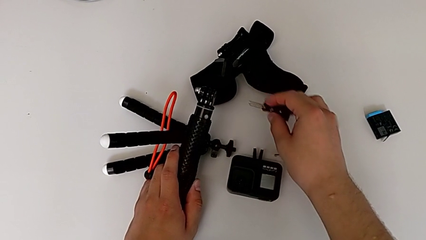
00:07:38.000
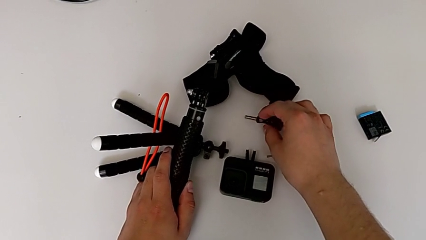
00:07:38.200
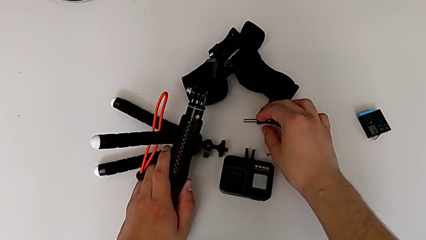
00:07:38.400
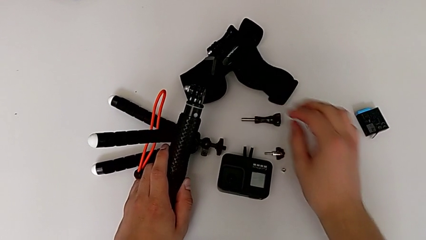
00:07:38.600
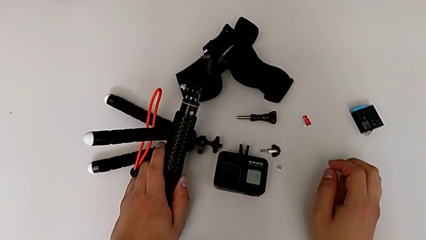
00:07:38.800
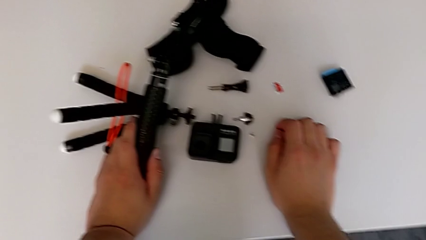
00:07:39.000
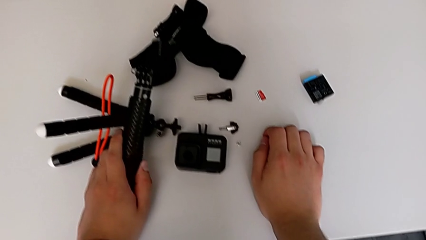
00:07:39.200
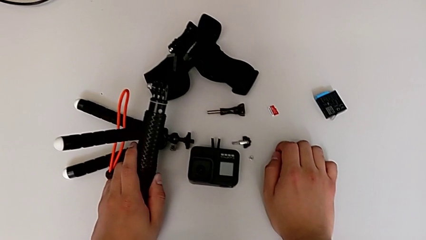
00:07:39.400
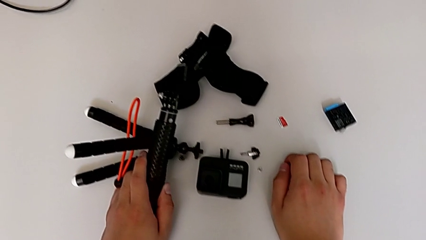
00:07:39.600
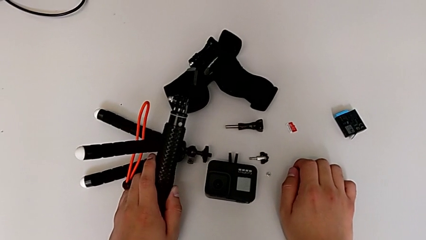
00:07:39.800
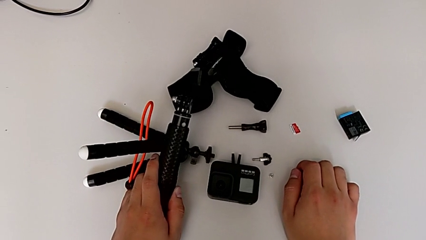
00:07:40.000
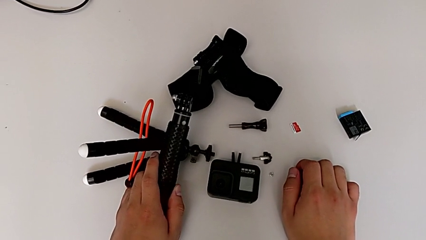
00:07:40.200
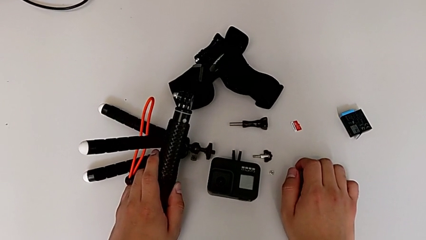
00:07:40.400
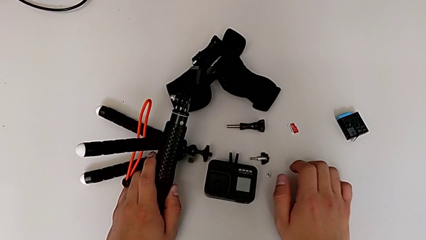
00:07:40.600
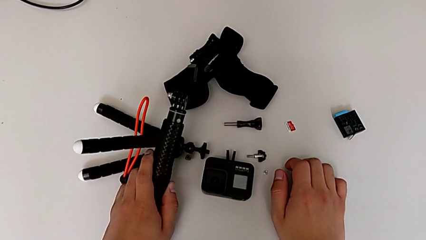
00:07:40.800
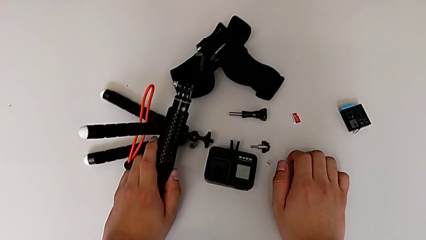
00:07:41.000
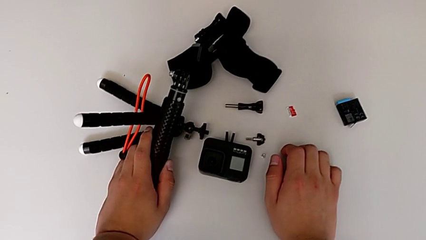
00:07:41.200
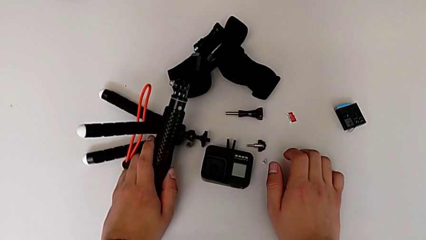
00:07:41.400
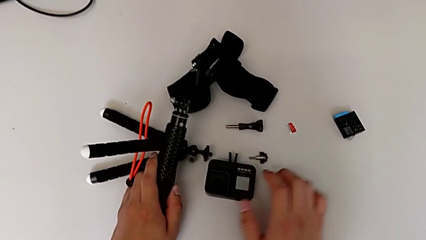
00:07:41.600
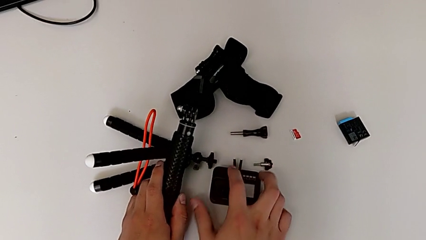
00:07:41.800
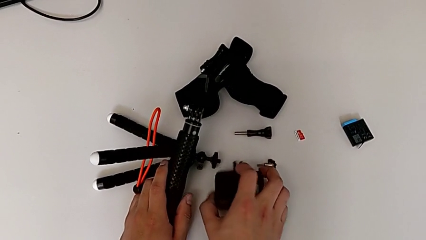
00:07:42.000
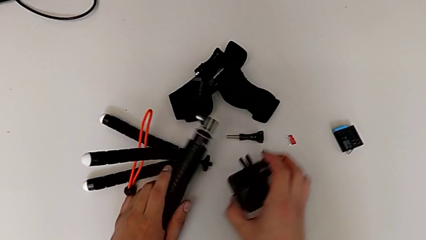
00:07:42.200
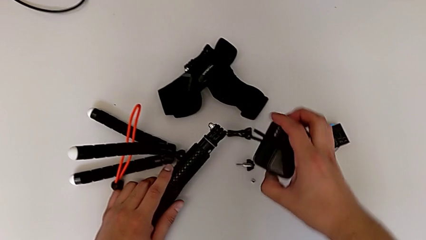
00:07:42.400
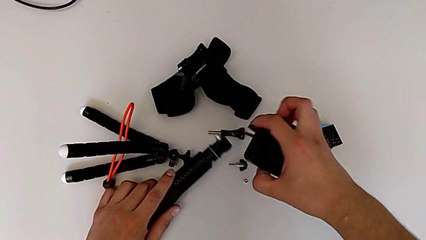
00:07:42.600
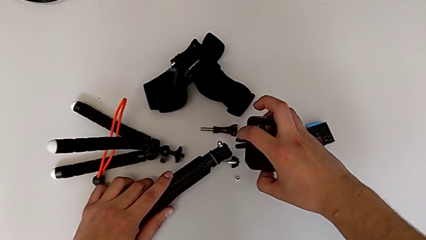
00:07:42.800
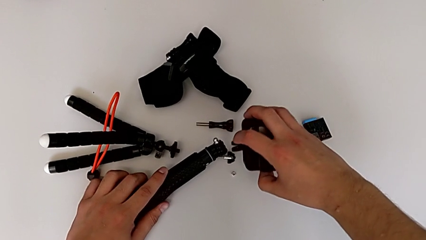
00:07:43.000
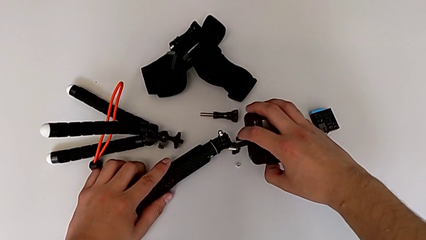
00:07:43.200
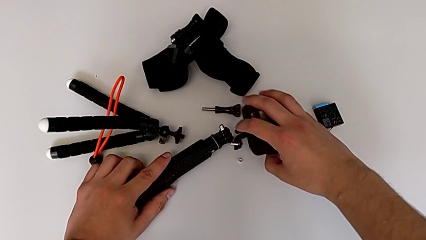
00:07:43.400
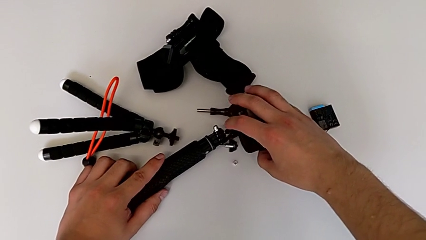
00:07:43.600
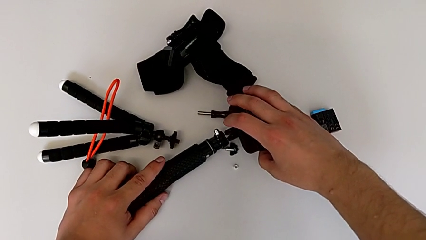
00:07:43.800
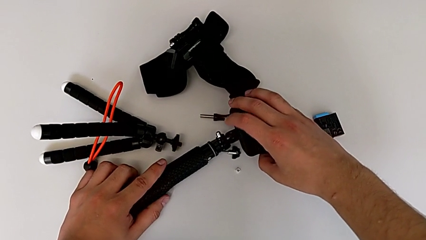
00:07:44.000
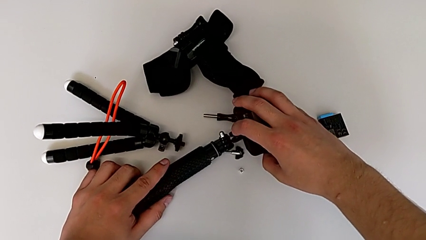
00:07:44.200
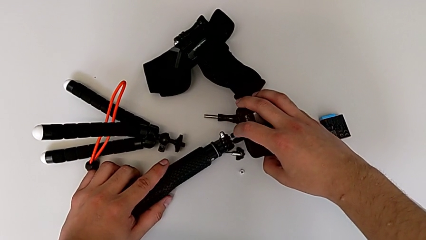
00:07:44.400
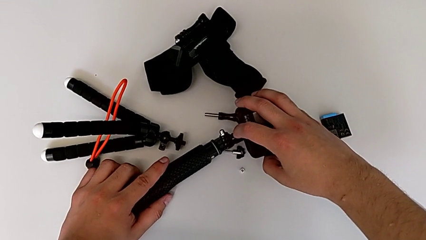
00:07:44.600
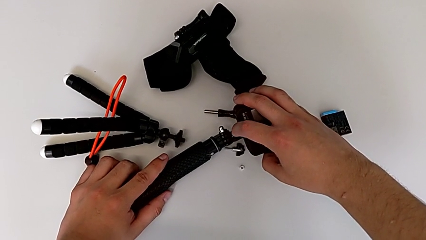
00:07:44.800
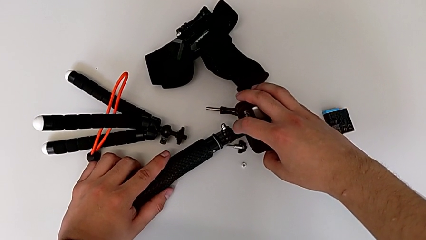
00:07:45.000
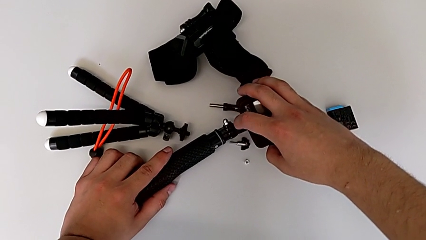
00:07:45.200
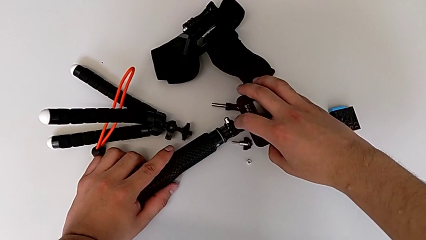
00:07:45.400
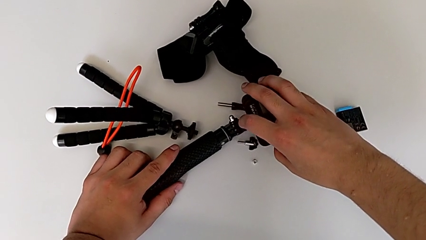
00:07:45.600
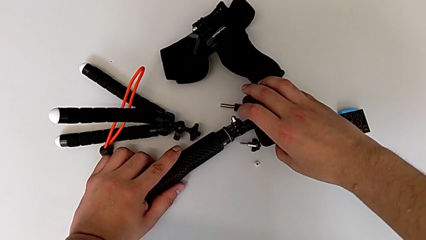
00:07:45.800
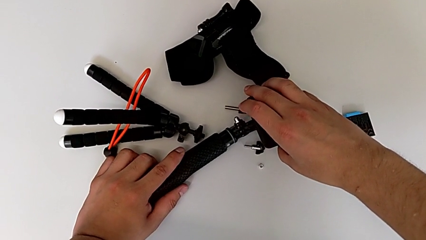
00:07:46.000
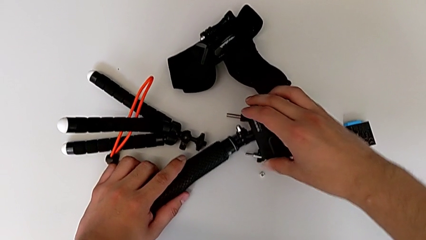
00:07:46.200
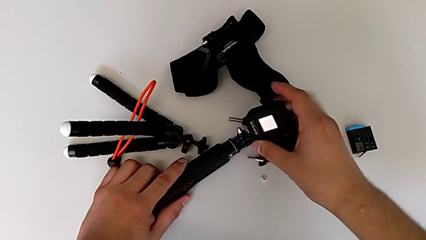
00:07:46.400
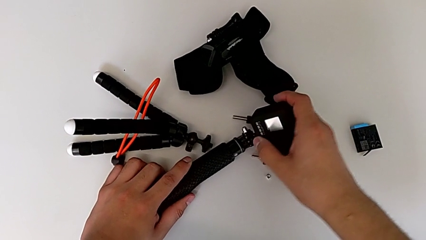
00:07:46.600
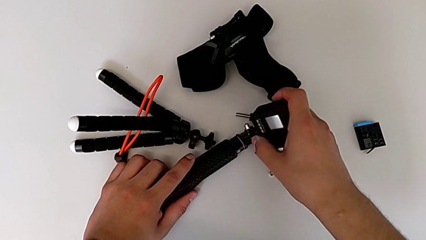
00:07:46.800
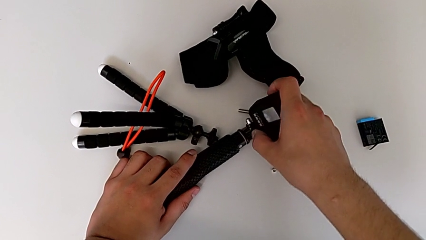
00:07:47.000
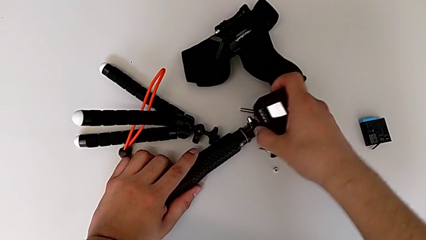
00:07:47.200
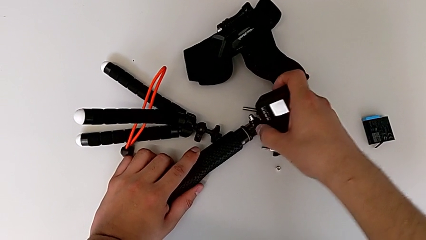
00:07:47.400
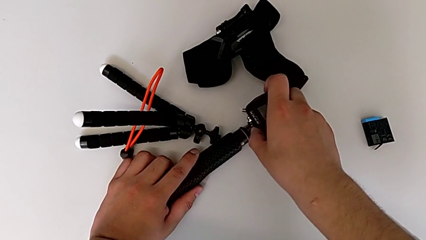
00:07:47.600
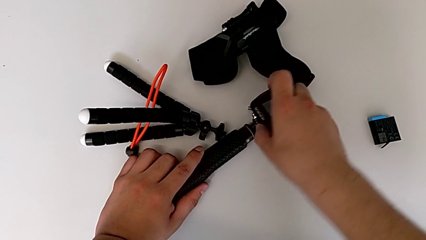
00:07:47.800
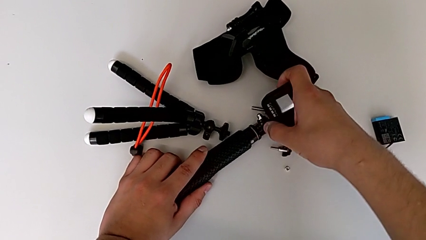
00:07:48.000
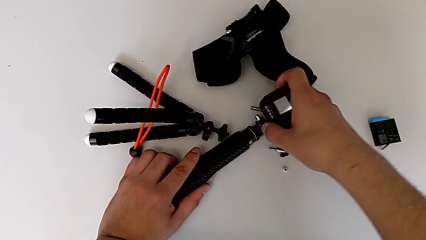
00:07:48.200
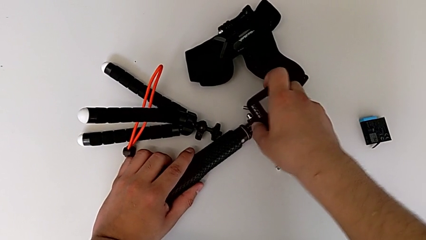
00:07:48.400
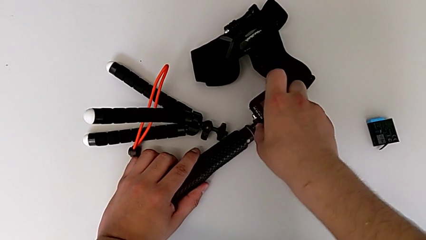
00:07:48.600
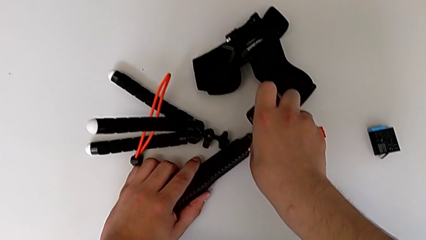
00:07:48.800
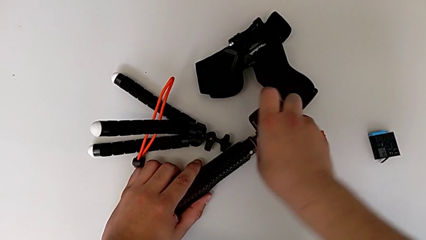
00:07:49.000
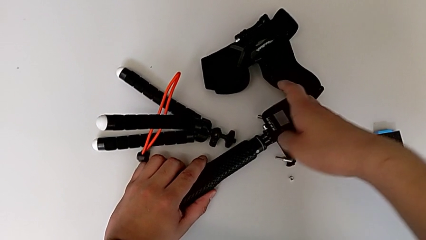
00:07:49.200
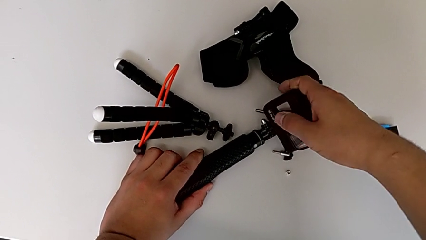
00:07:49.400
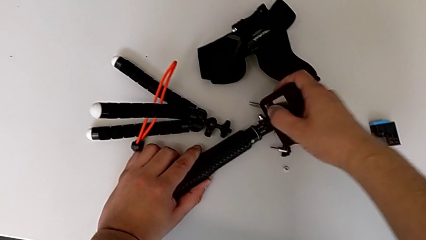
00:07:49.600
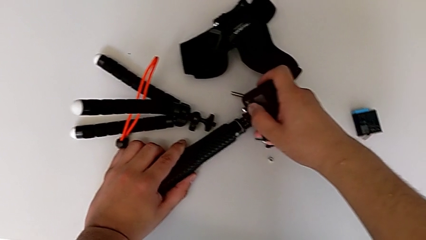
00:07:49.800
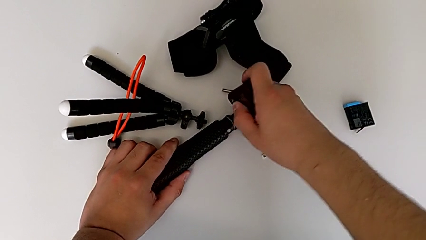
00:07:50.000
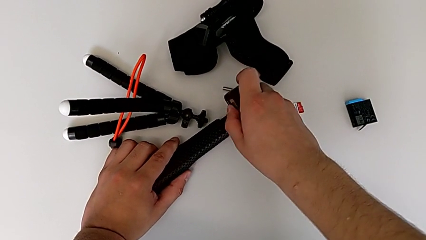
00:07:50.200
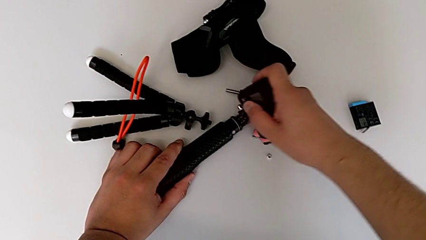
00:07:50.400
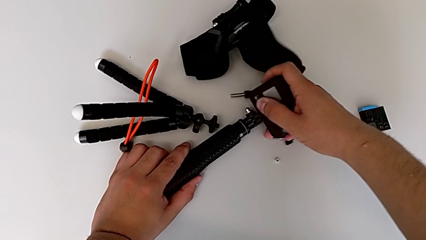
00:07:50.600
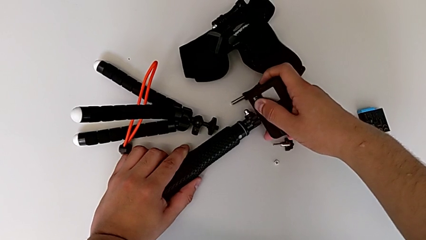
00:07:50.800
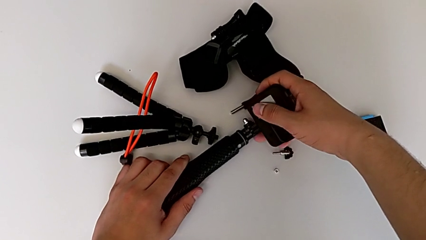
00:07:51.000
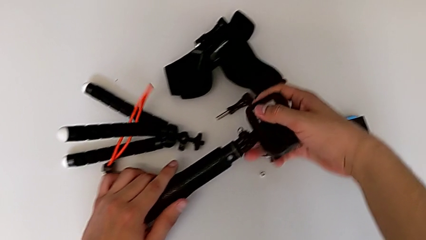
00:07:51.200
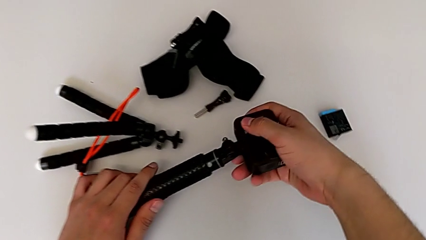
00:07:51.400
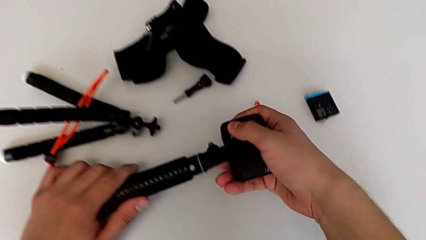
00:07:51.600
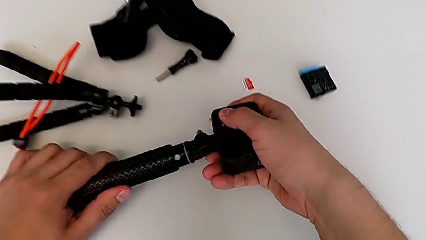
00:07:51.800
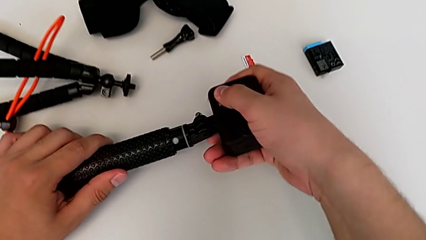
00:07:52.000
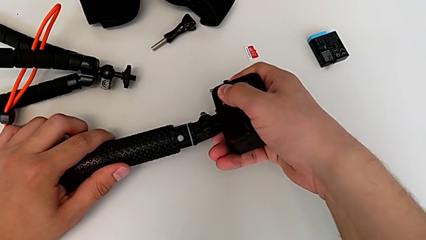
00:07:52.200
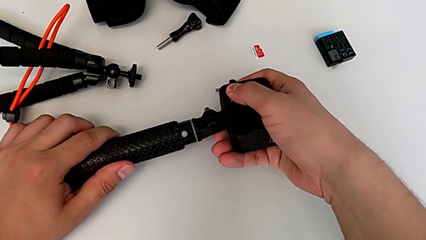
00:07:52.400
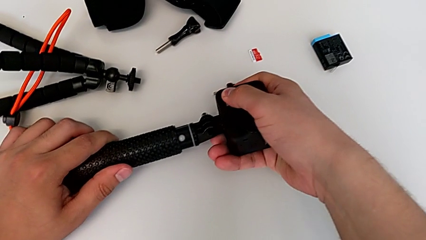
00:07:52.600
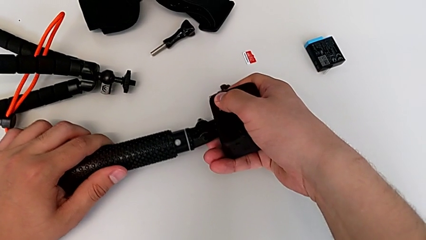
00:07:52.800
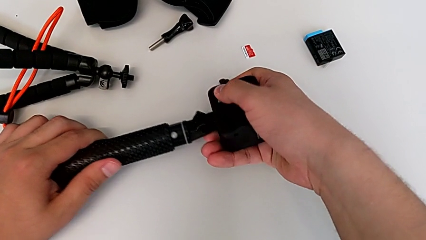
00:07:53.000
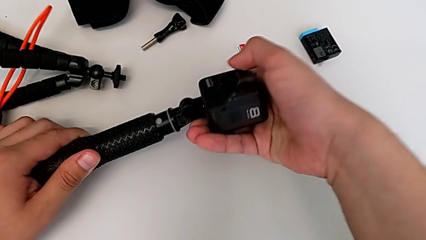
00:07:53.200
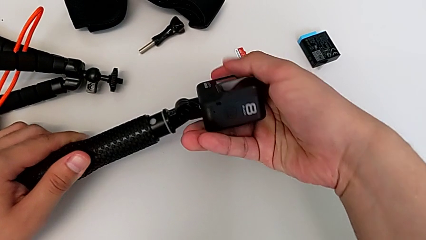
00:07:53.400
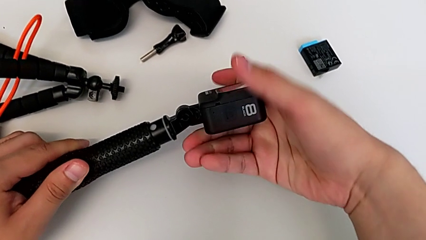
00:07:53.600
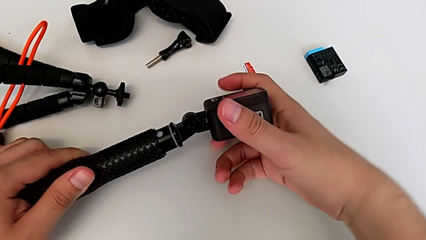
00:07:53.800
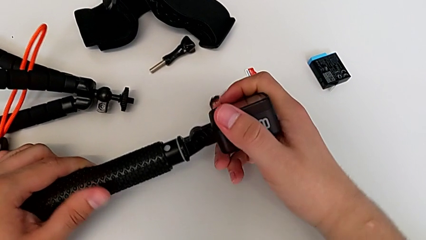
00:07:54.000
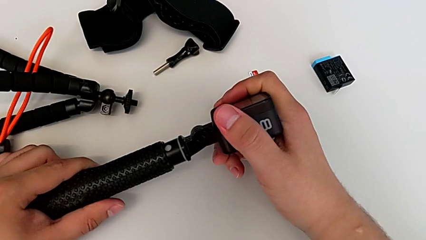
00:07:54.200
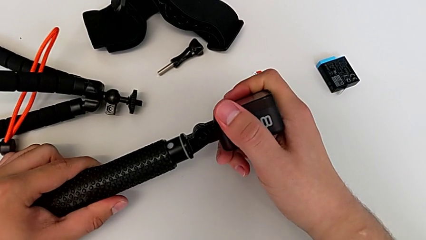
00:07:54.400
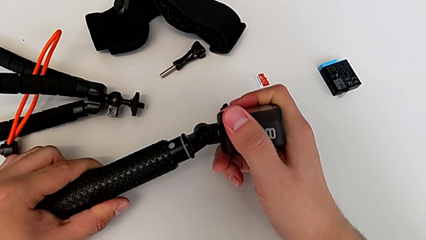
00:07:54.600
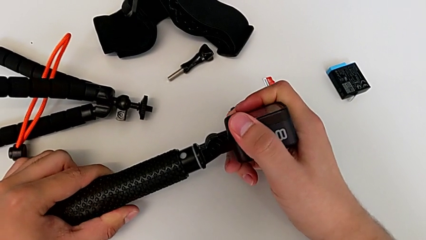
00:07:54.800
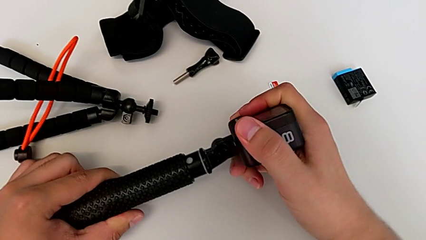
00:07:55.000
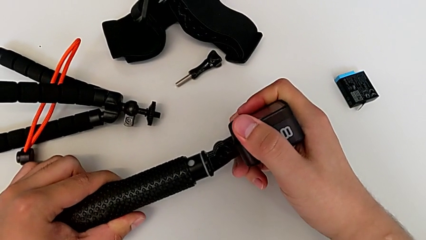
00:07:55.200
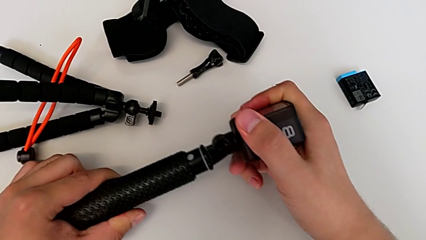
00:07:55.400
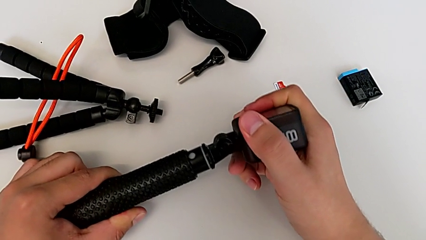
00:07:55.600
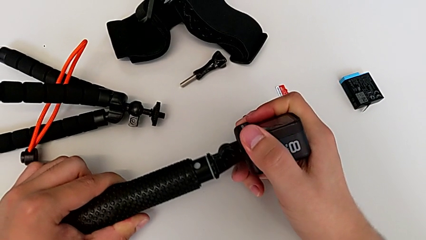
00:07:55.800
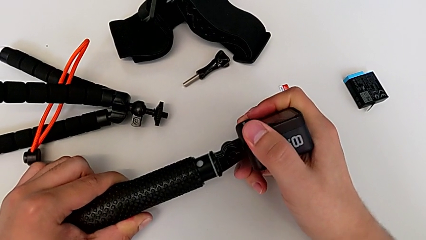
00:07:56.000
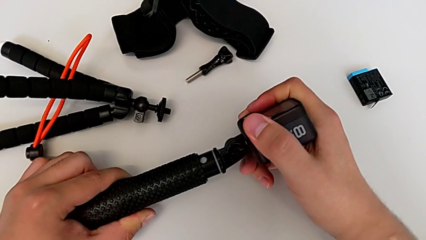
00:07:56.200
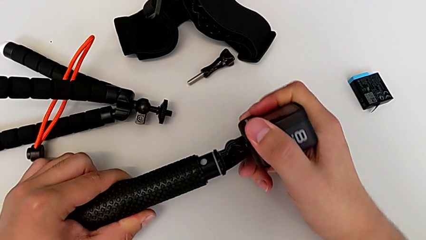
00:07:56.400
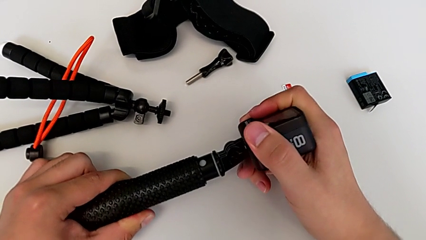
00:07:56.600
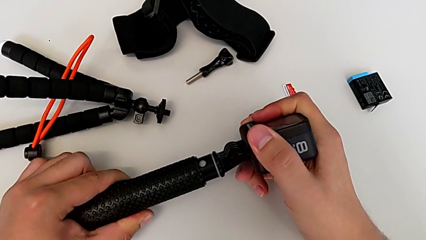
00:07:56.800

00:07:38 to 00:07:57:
The camera wearer is attaching the GoPro to the handheld grip. They place the screw and begin to insert the handheld grip.
